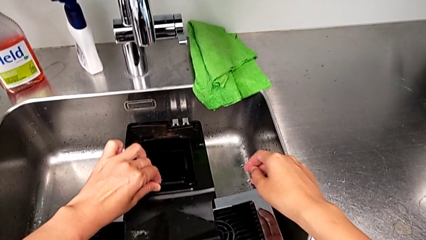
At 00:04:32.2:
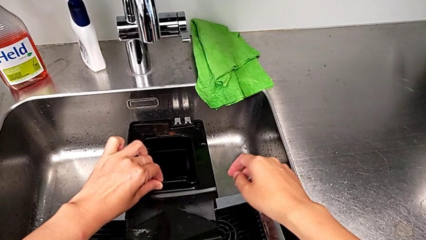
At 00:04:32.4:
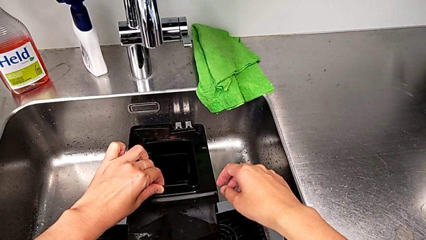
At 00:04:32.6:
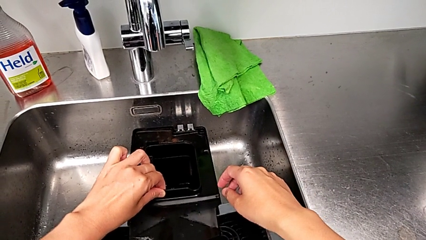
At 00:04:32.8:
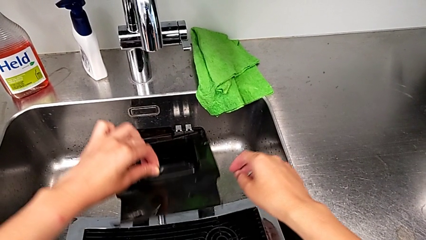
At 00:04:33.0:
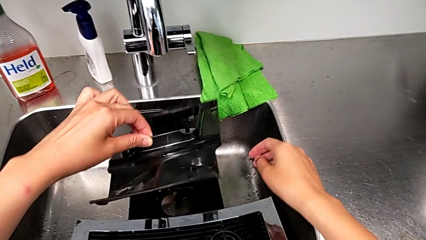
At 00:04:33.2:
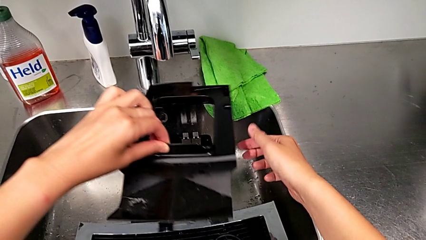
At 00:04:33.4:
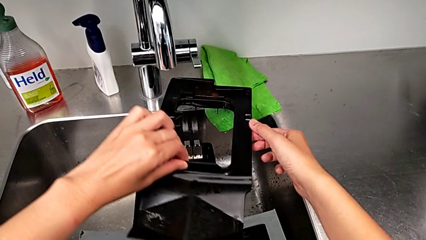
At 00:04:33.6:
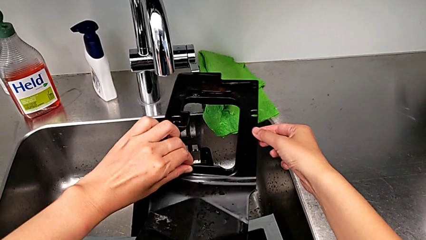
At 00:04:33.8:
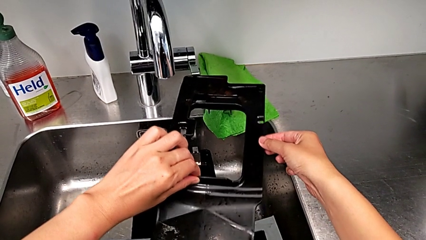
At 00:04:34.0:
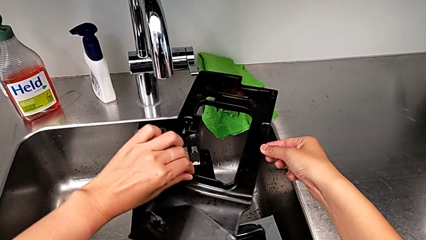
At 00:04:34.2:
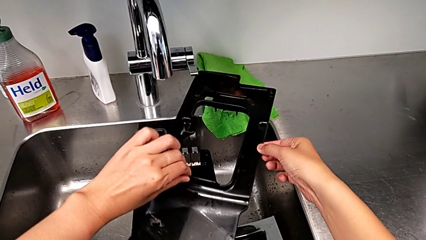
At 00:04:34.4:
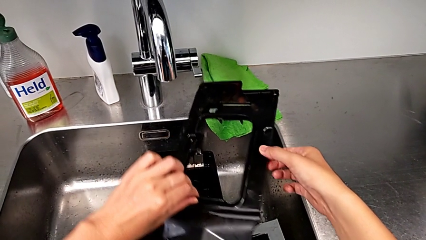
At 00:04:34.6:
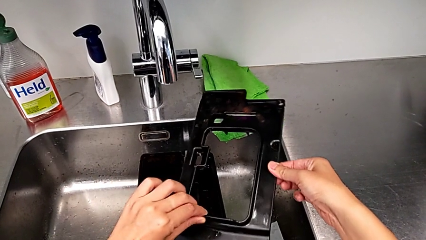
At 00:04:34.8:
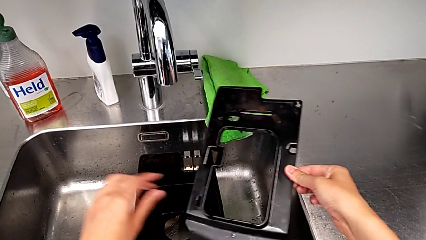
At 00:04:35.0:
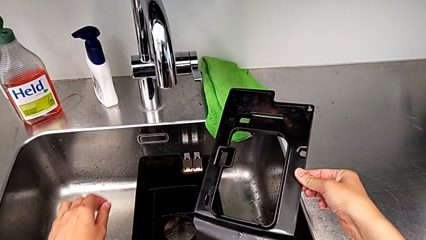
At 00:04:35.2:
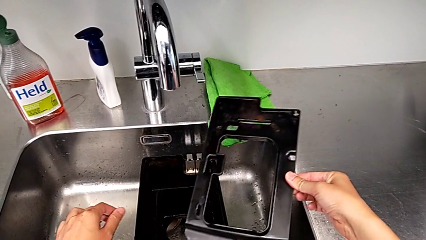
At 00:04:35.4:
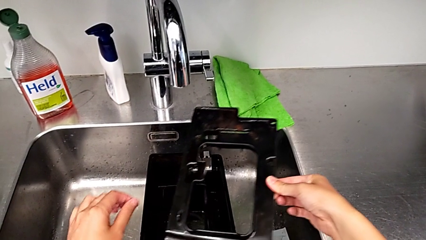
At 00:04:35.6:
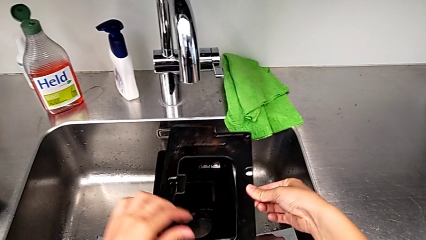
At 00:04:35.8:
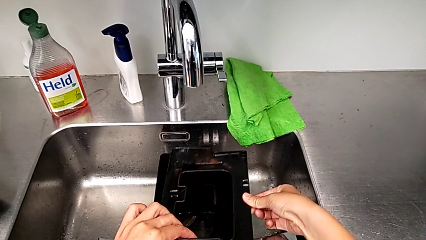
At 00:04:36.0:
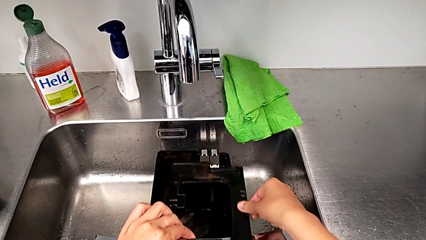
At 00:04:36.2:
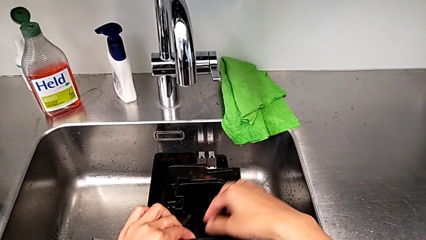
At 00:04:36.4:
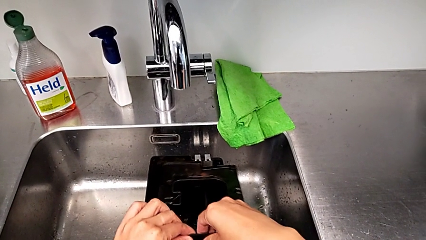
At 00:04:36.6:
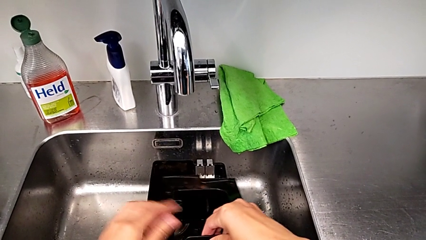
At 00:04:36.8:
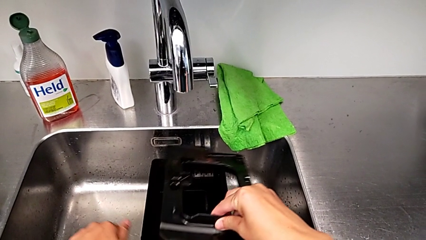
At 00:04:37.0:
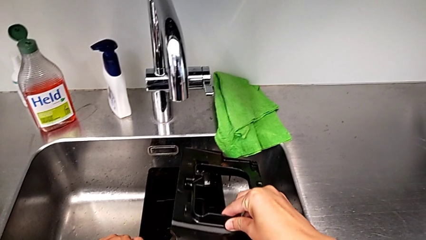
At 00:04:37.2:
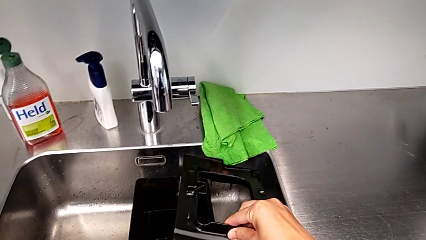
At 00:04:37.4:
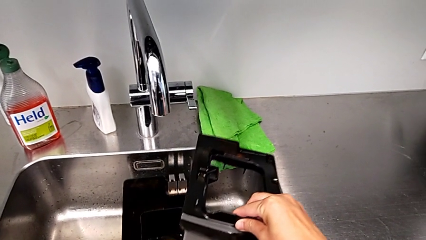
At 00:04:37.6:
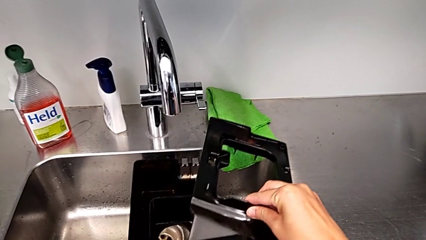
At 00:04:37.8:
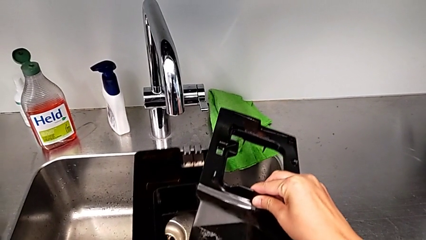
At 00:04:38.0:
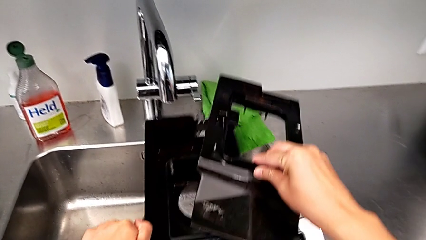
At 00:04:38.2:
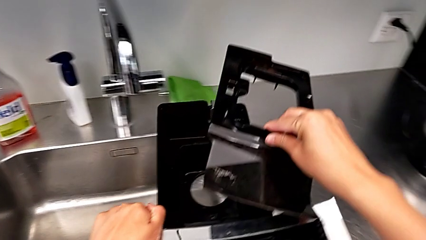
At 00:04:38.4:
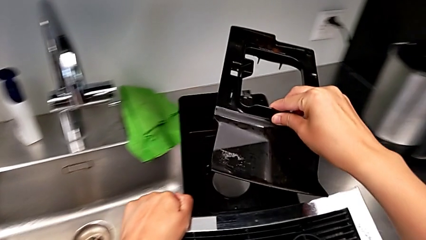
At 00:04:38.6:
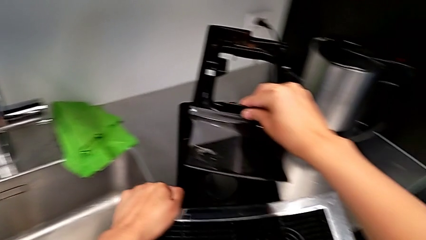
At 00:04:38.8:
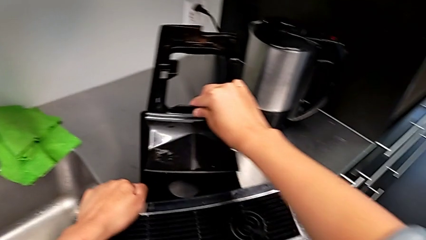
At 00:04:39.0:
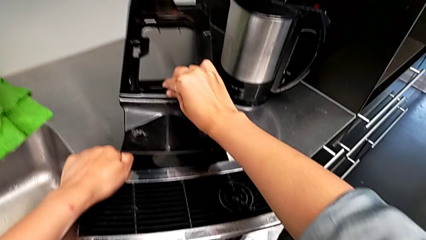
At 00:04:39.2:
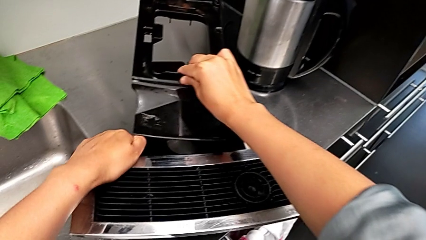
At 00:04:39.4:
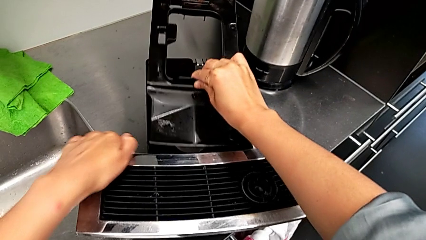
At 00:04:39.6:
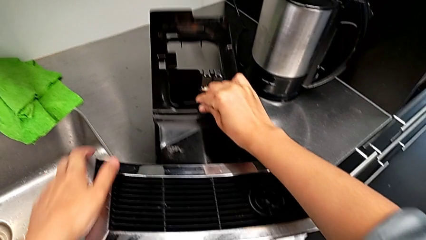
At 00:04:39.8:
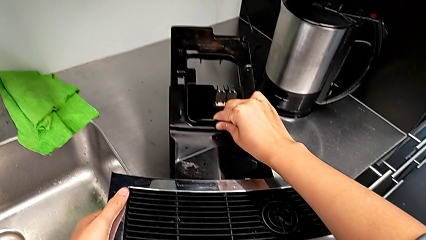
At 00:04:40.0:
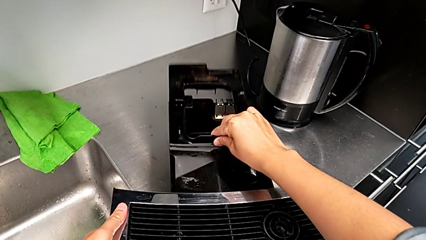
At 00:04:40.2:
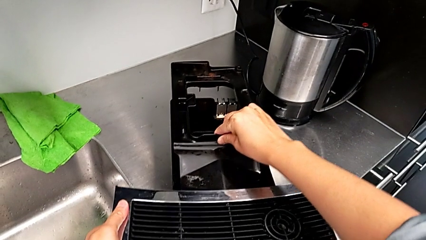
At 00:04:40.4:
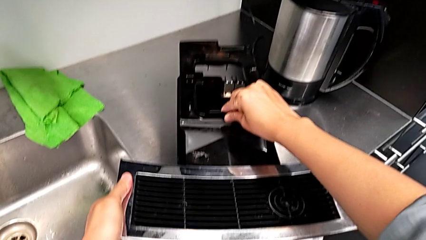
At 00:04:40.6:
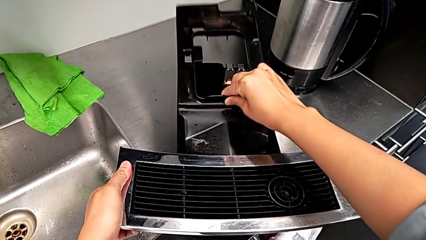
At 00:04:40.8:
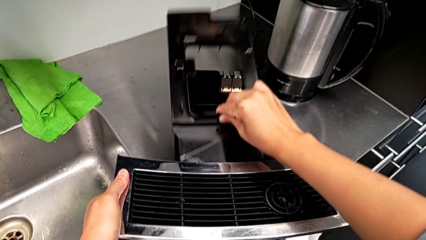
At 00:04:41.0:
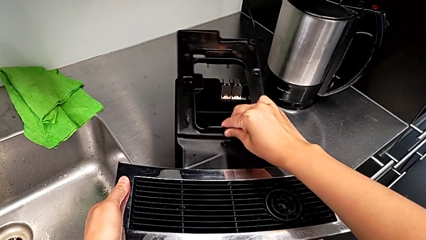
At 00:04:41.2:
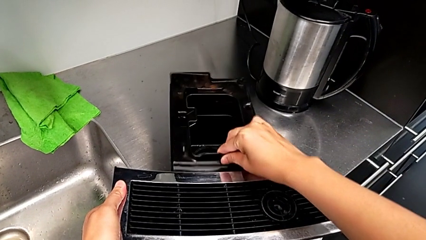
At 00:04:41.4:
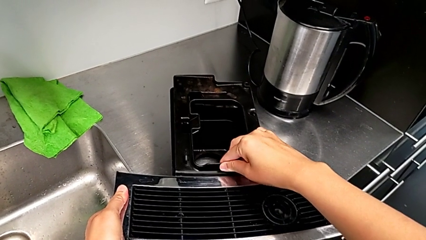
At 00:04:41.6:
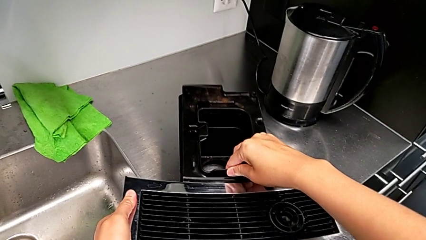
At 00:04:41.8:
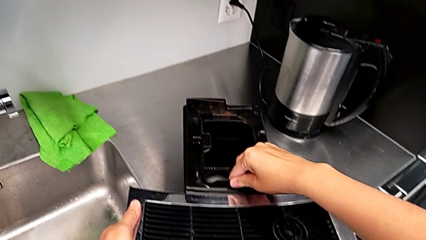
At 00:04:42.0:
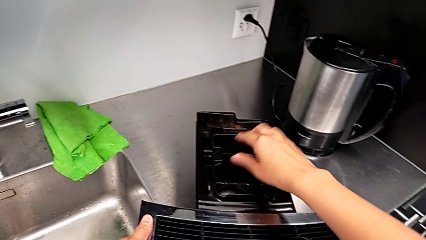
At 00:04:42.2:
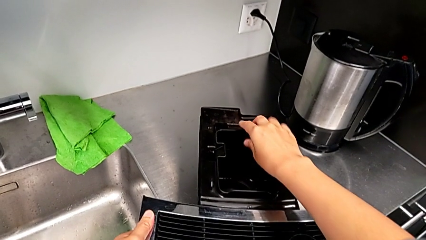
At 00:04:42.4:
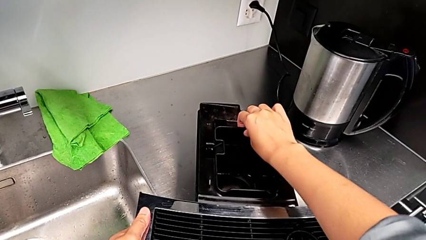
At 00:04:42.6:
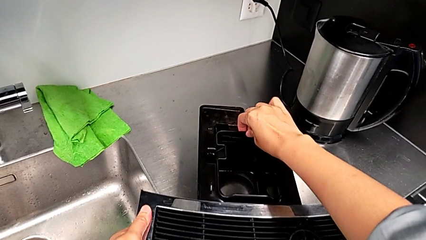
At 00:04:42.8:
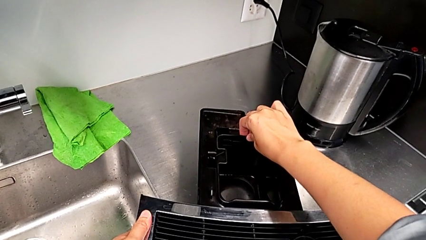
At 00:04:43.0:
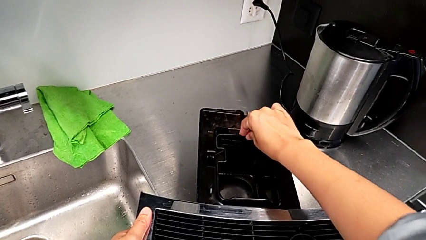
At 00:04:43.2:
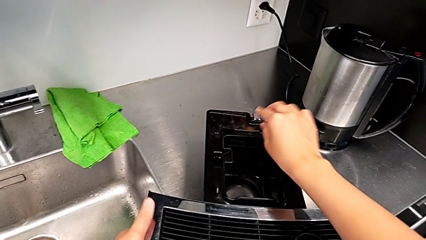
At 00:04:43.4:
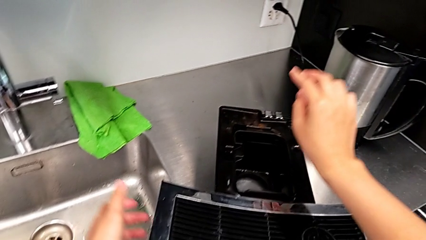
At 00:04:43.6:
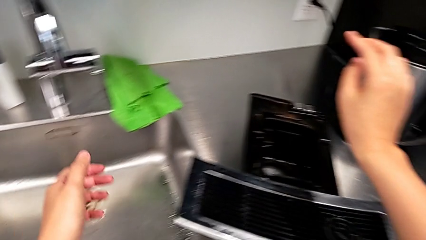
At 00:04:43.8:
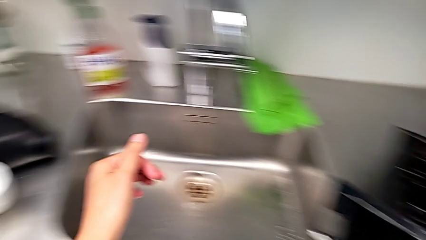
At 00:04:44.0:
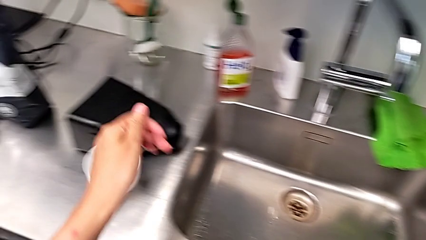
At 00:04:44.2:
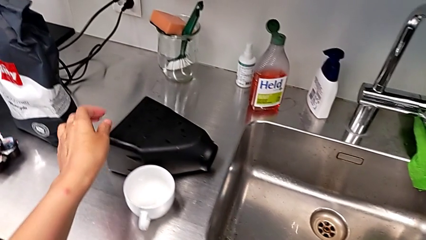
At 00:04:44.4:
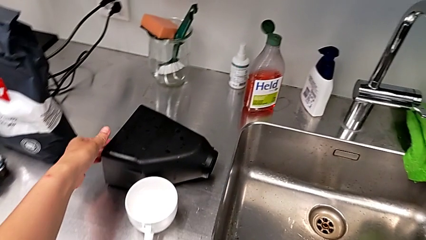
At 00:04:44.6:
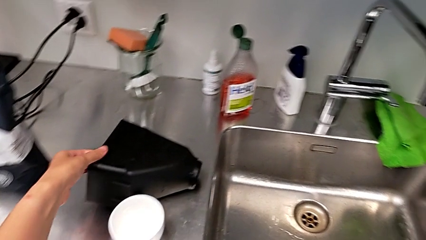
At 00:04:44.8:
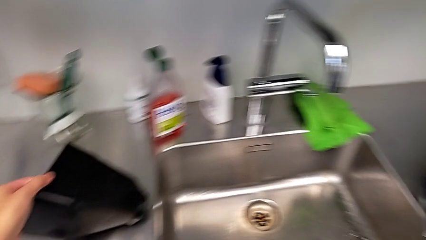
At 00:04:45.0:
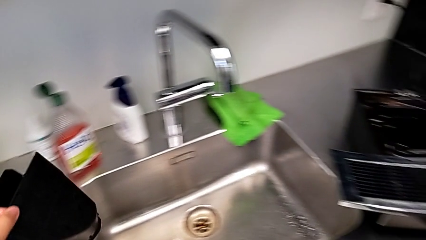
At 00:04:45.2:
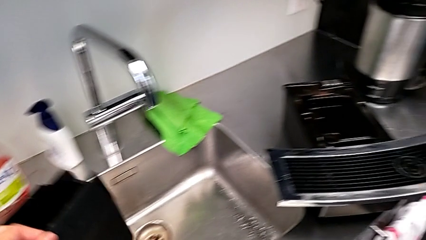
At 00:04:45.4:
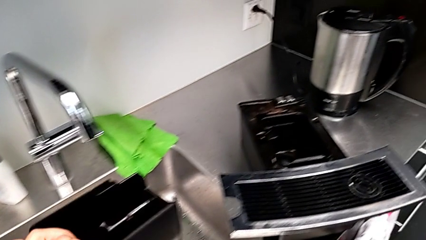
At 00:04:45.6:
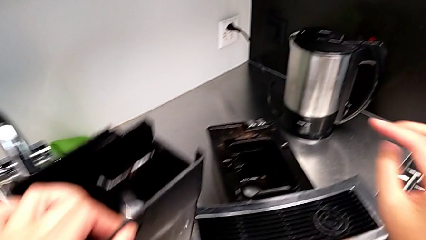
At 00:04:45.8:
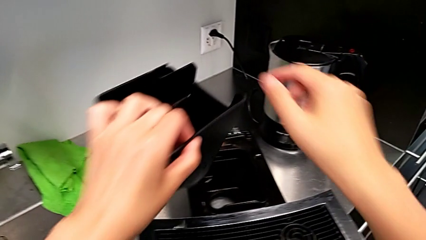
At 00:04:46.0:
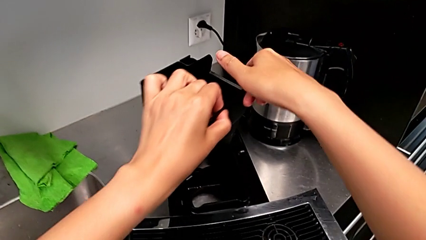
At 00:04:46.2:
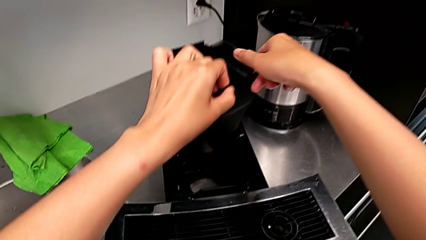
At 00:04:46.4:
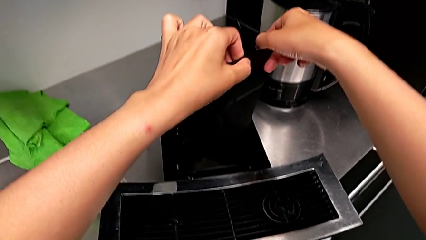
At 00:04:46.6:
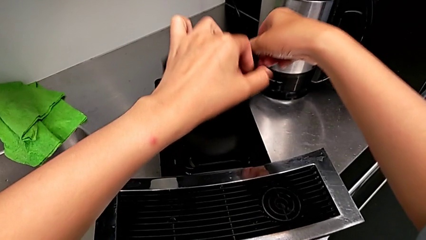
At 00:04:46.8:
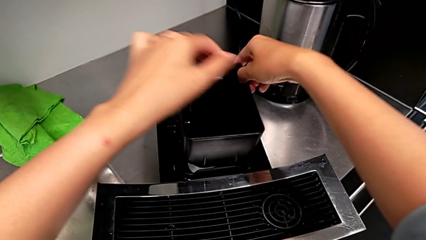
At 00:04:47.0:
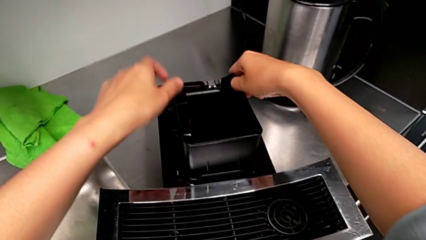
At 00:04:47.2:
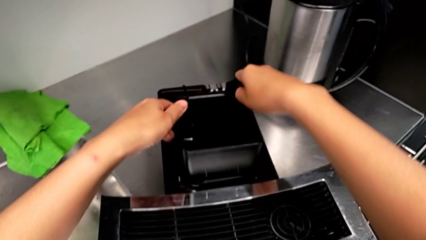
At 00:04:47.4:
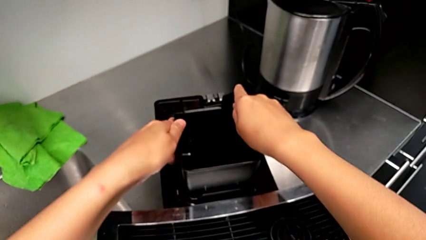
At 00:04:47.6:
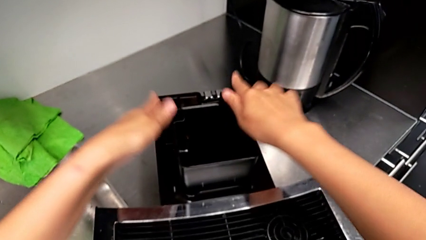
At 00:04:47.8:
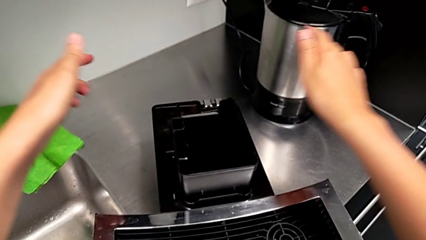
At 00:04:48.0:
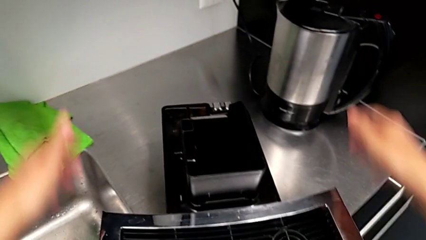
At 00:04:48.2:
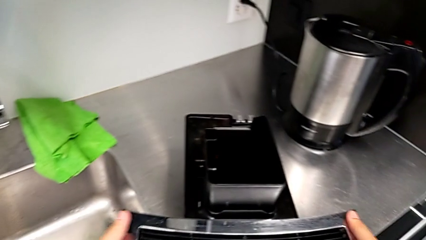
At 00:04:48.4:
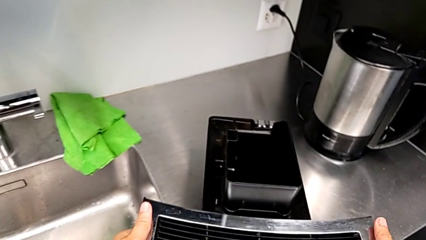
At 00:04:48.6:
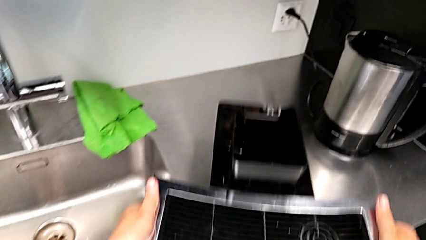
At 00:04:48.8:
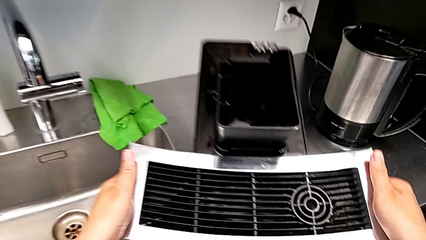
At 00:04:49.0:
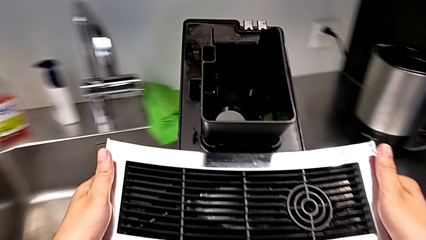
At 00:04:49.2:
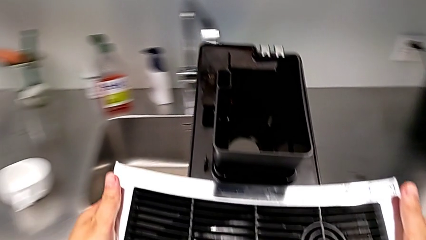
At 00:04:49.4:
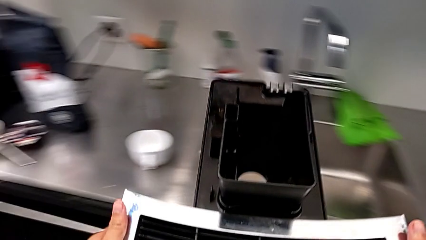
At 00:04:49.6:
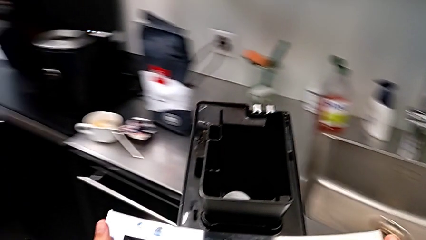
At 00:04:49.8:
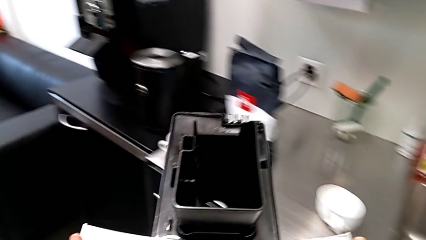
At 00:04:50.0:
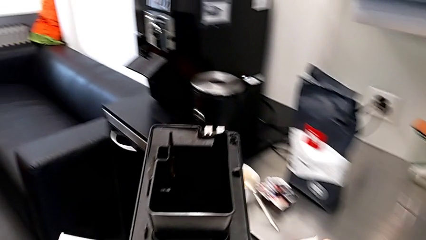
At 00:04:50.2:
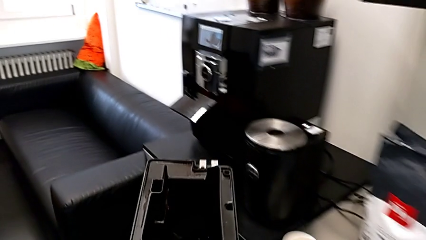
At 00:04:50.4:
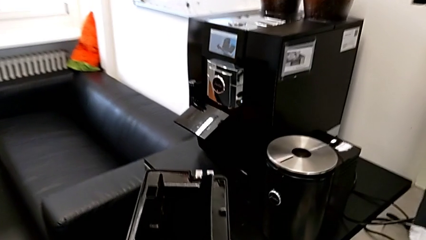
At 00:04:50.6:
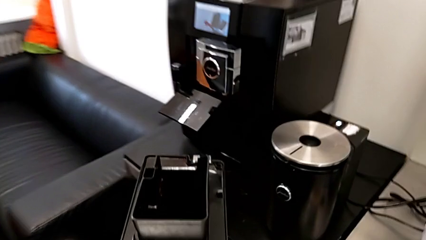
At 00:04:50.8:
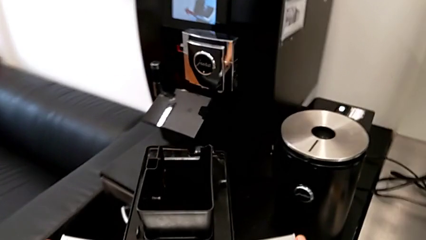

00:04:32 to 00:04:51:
The camera wearer is emptying the drip tray. They withdraw the drip tray, place it three times, grab the dispenser, assemble the base and hold it.
